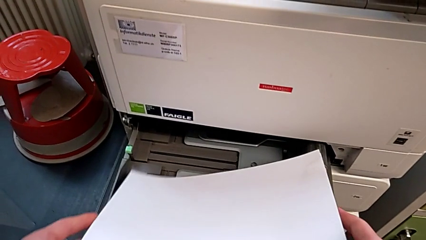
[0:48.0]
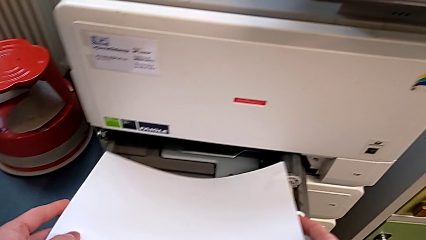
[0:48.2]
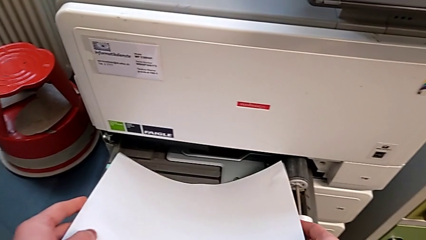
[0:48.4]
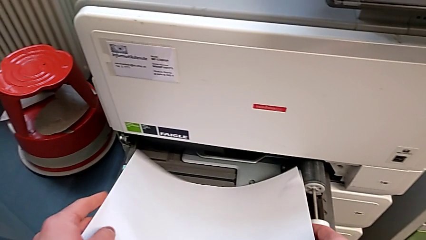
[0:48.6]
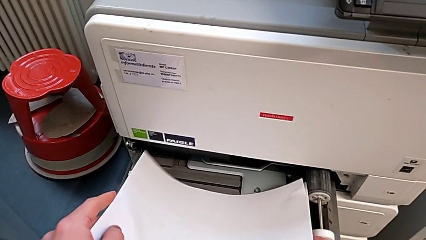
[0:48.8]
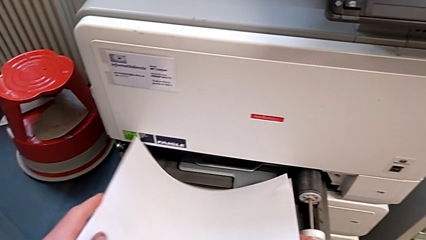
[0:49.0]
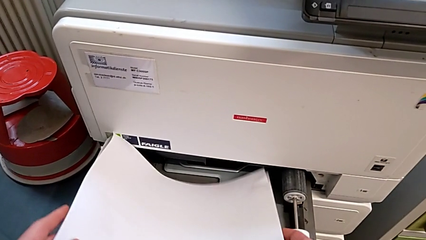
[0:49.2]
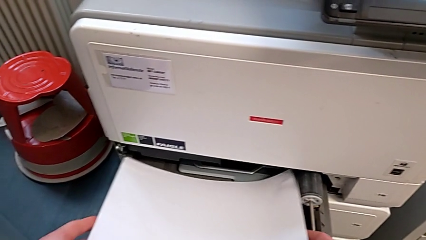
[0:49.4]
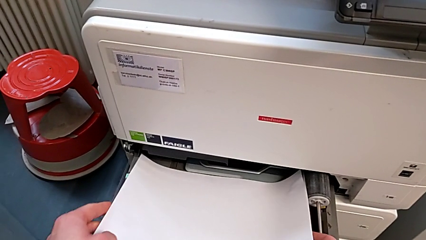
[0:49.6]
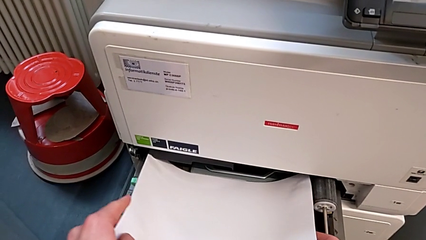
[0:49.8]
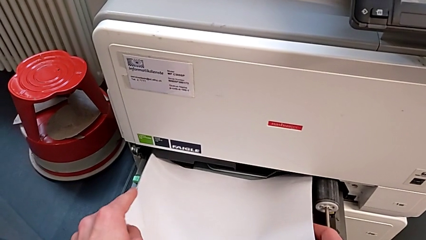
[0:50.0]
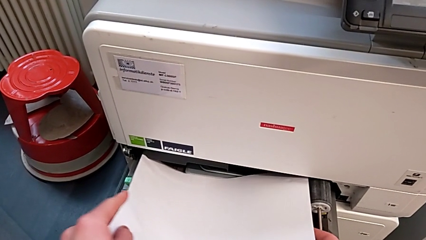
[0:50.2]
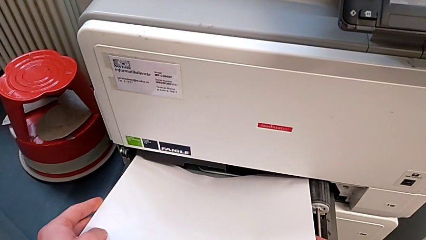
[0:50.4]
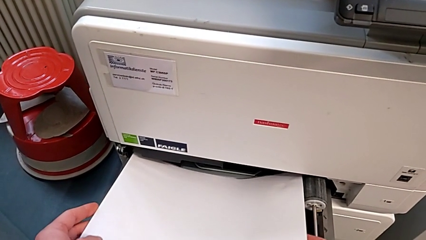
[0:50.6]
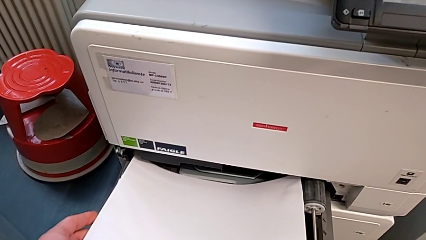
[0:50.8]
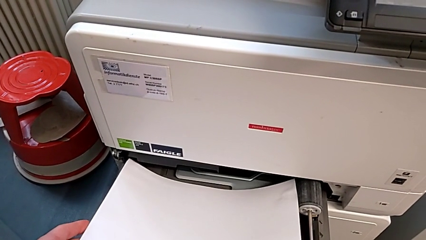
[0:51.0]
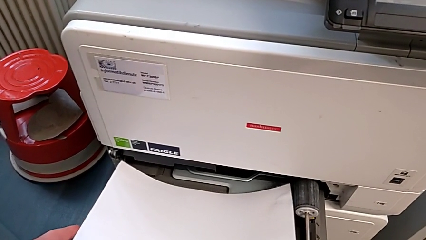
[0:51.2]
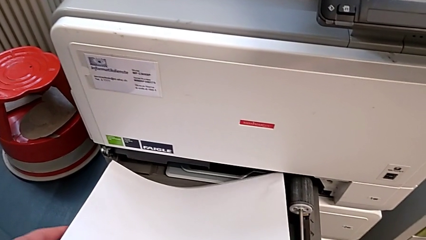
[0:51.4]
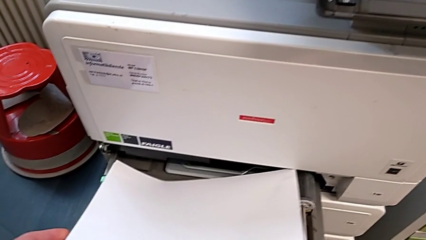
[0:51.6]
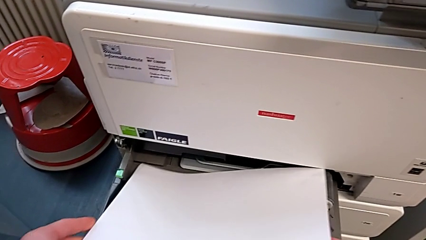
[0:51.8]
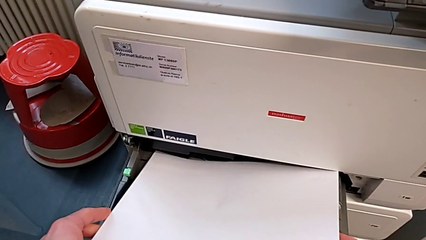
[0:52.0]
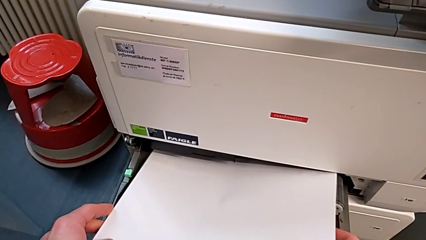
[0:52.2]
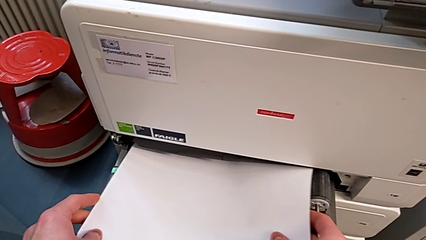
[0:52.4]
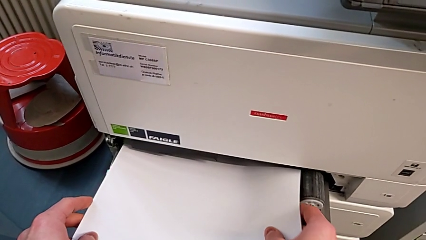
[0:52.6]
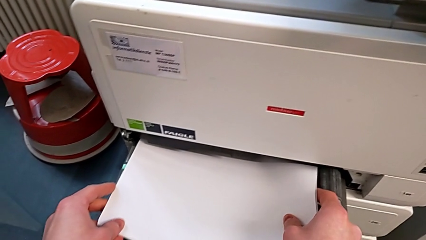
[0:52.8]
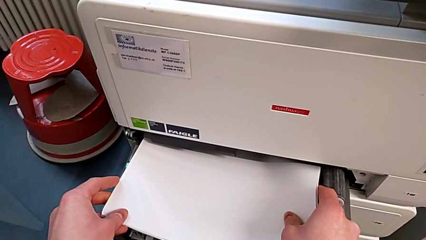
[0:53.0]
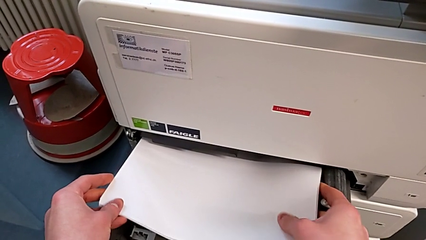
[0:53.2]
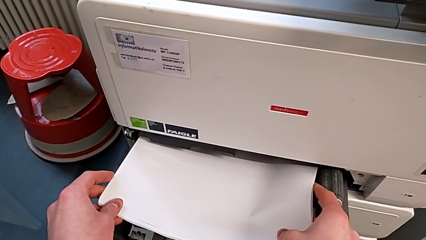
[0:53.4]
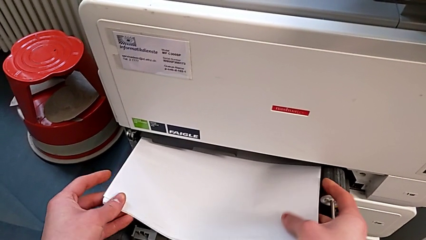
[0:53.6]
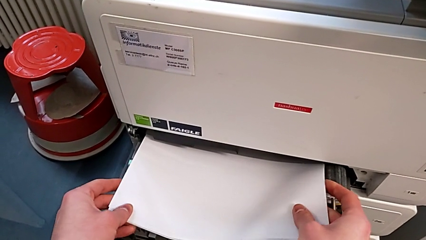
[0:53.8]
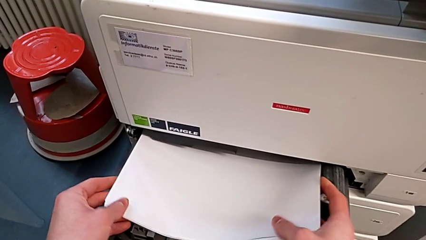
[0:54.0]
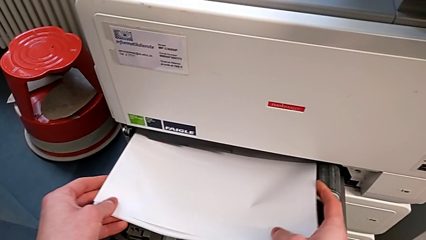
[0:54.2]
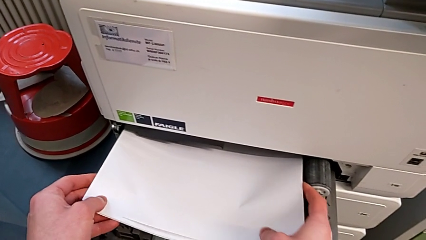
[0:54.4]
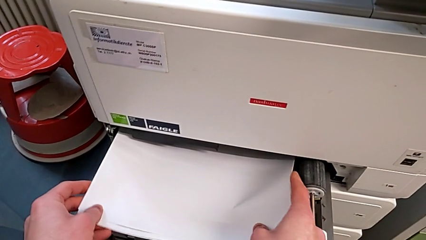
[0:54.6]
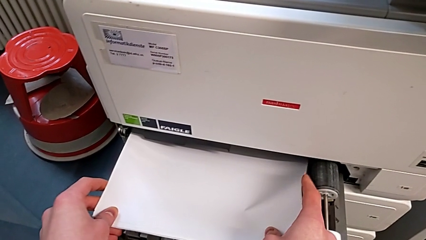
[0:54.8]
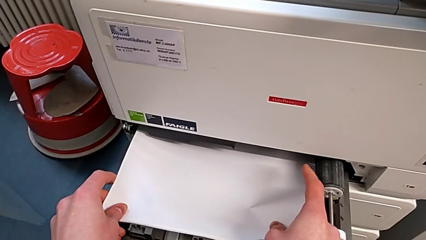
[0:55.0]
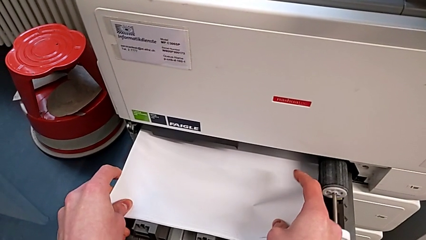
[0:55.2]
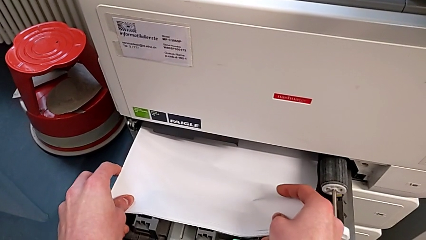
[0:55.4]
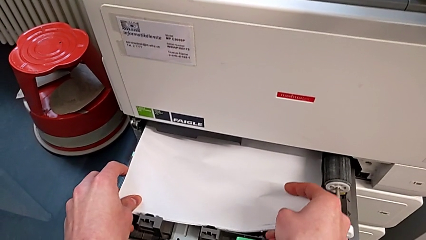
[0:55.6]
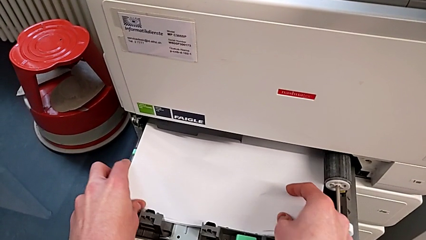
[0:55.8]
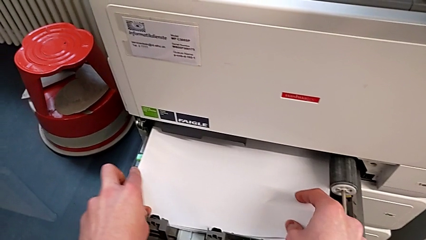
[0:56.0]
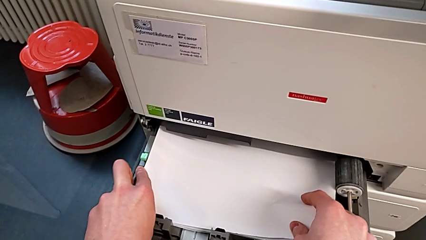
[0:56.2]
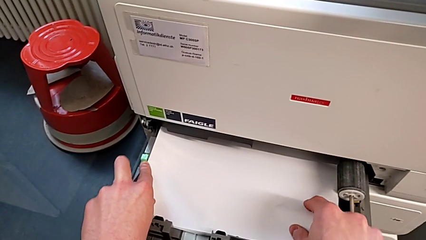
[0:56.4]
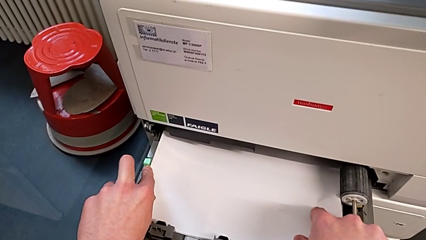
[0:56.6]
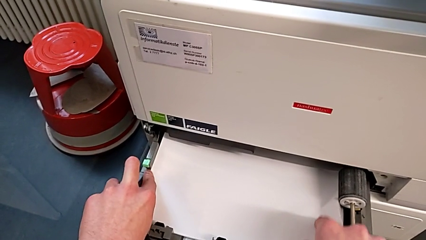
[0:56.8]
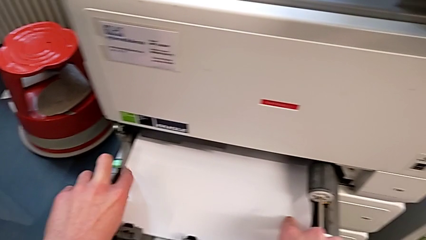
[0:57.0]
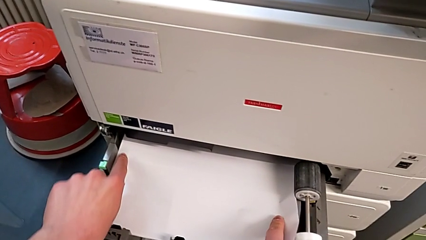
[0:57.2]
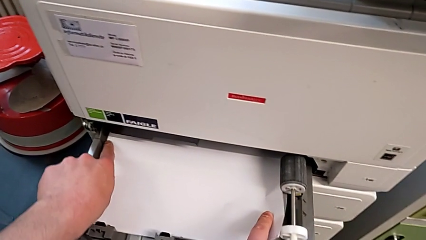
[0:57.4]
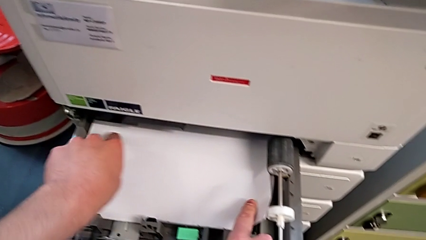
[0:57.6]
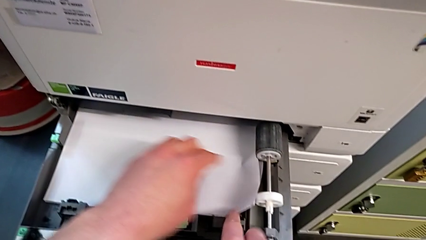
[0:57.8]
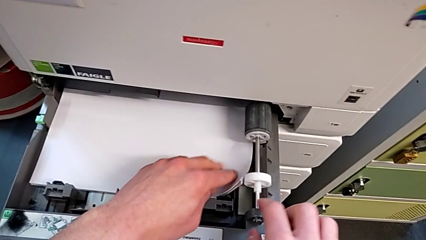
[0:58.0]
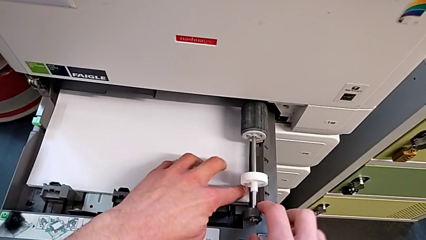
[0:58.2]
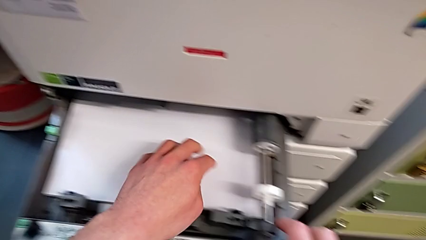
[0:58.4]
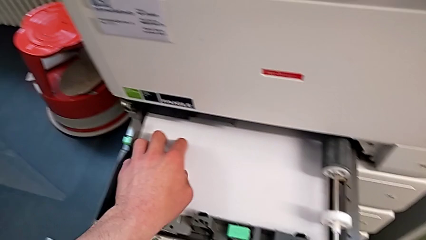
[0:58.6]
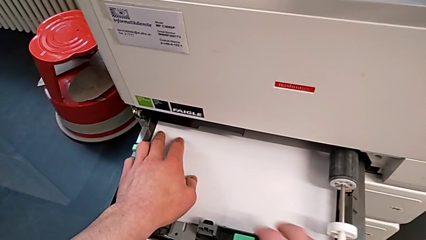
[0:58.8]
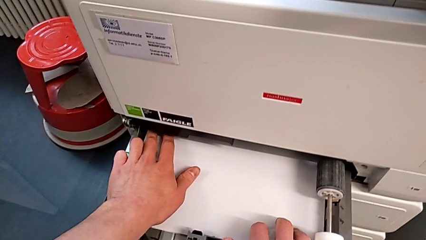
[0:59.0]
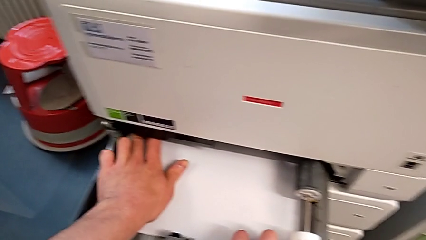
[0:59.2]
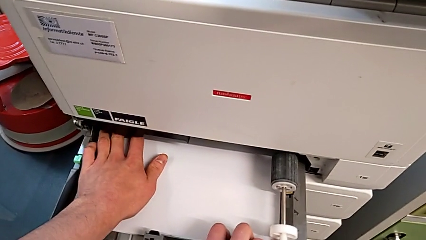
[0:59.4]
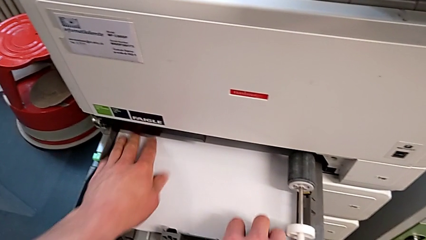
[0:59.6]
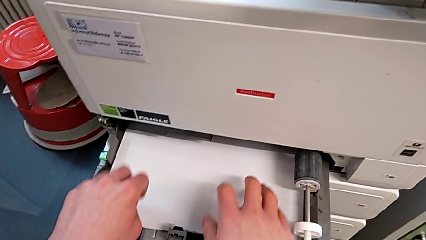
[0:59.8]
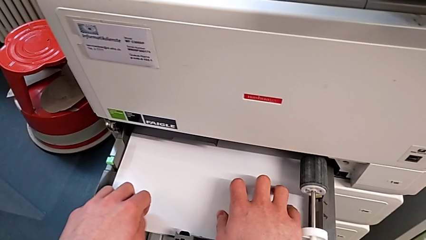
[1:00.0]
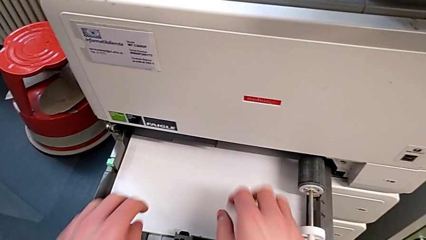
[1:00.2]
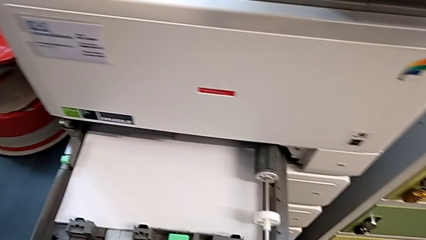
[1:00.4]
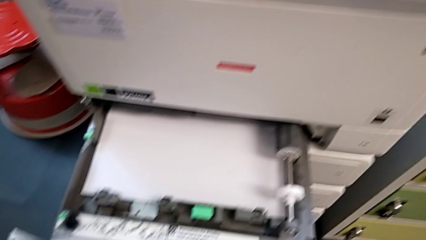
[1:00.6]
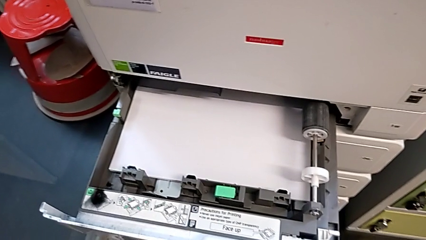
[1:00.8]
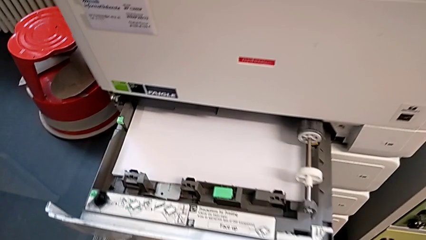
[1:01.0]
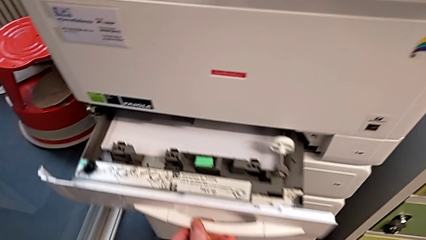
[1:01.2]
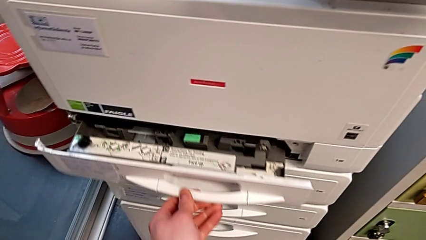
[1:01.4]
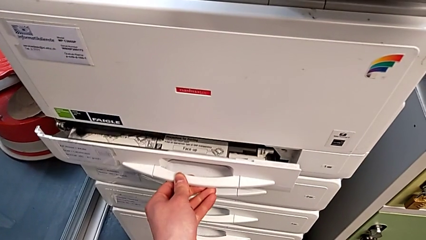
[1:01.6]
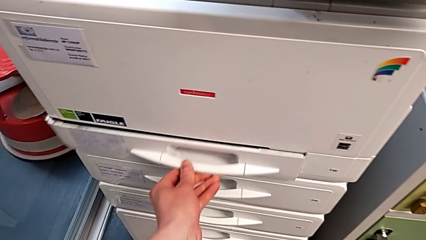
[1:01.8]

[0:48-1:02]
The camera wearer is loading a stack of papers into the first tray. They insert the paper stack, align it and close the paper tray.

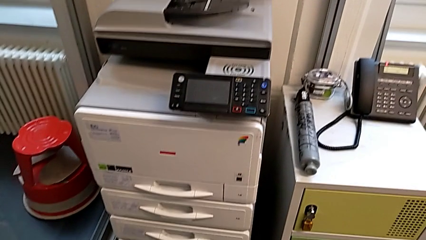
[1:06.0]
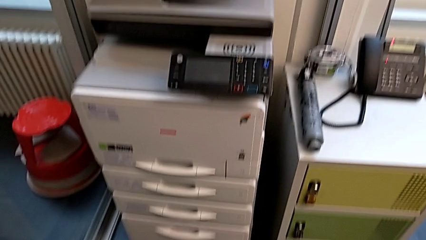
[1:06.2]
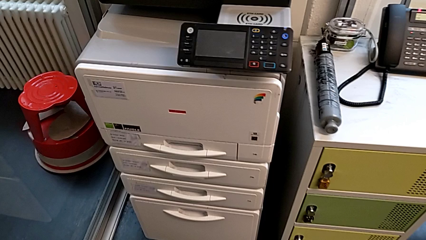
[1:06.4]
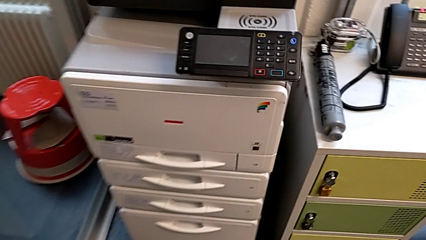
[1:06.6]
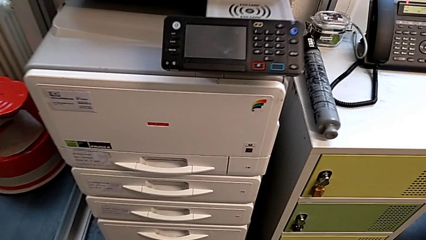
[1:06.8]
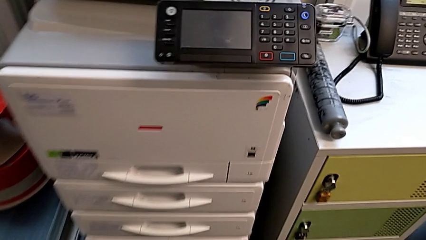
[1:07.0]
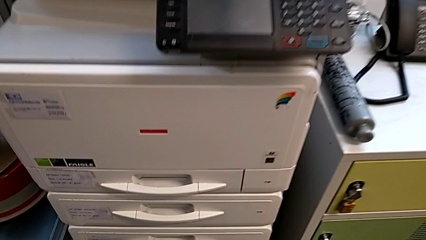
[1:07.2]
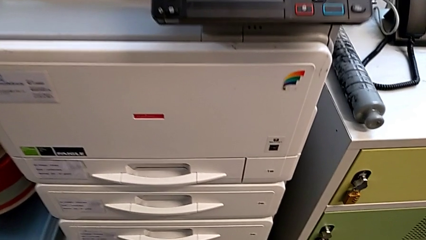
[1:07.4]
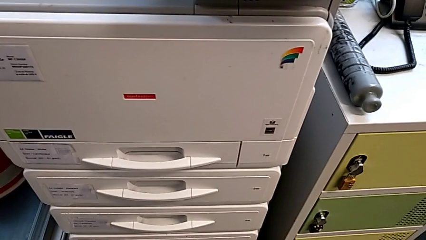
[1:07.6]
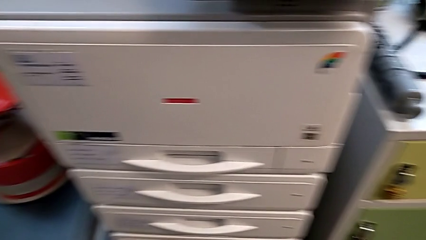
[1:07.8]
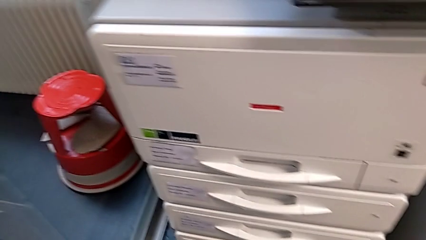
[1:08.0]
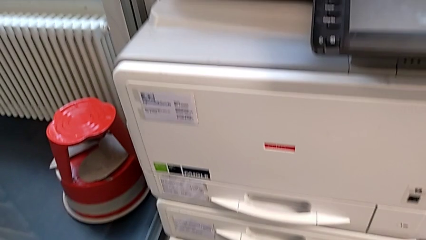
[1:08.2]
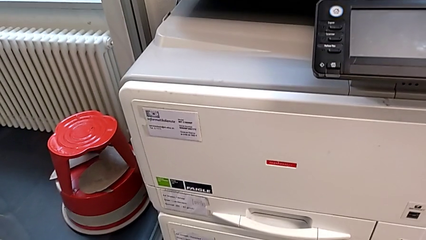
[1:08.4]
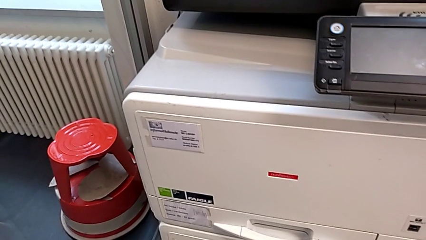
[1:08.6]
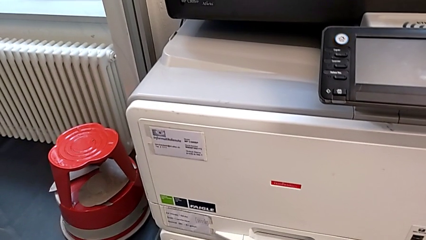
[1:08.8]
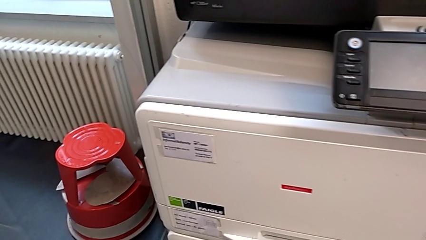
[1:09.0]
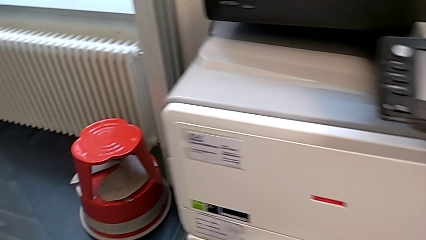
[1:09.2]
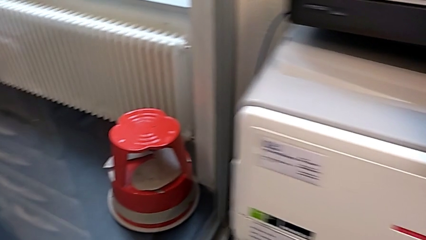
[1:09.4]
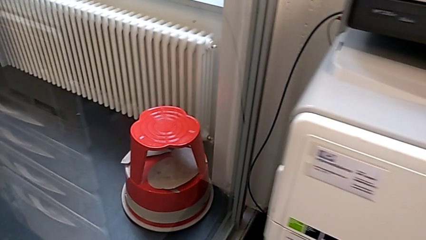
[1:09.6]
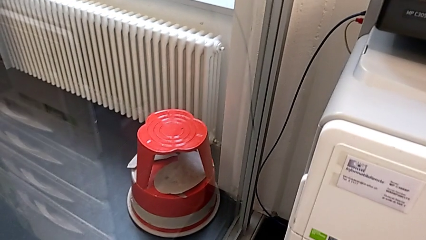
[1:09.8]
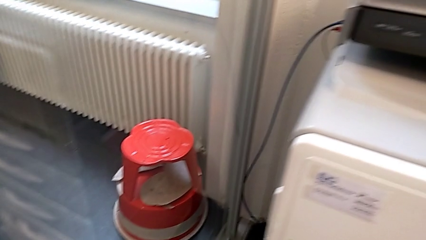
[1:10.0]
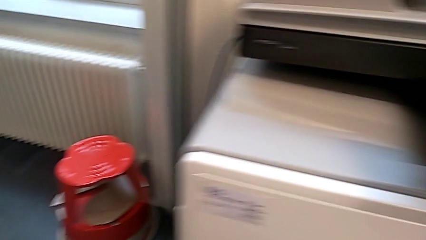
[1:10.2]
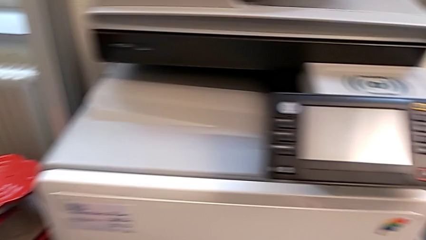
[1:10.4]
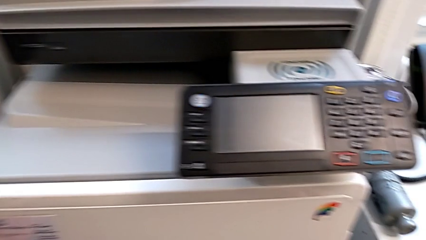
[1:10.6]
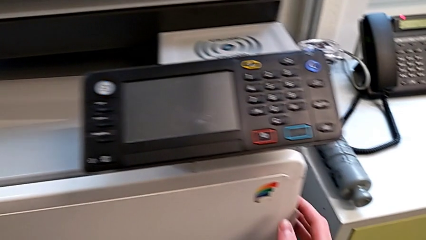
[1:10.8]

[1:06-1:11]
The camera wearer is exchanging an ink cartridge.
